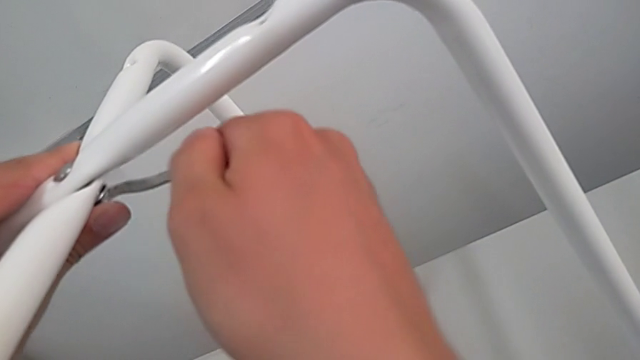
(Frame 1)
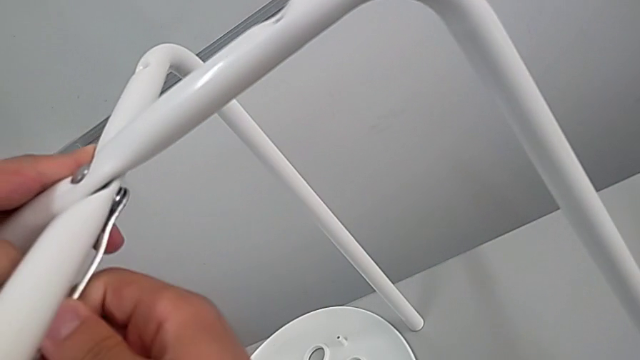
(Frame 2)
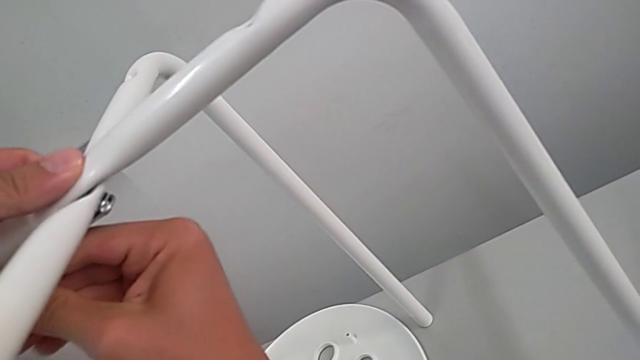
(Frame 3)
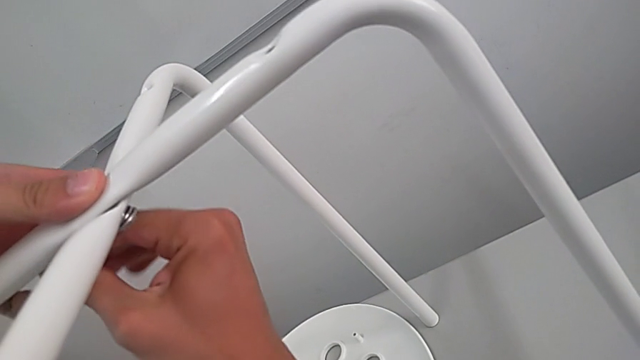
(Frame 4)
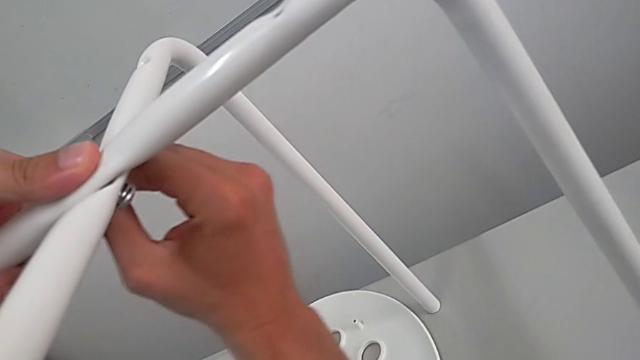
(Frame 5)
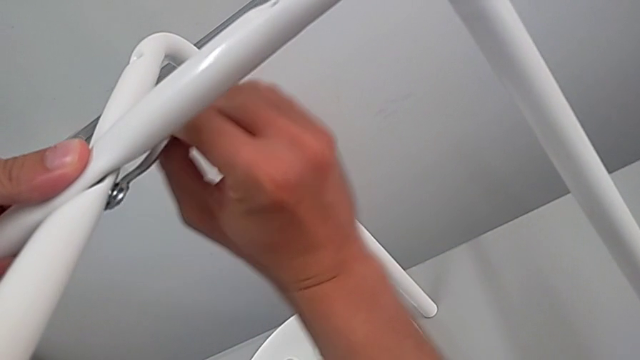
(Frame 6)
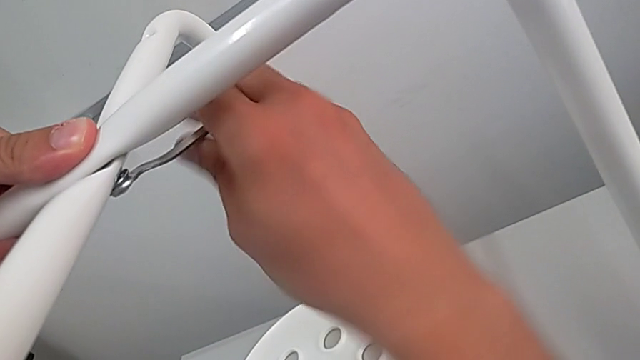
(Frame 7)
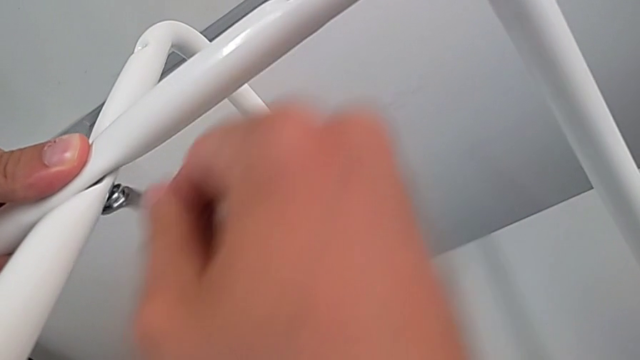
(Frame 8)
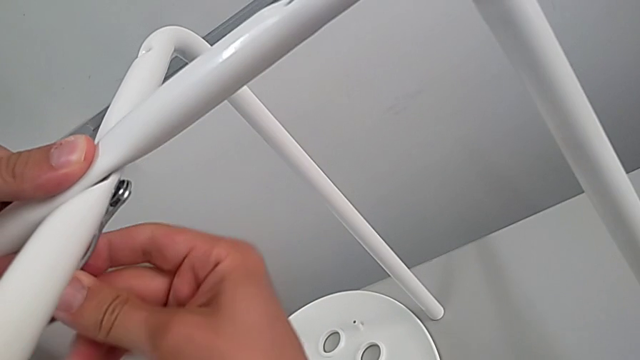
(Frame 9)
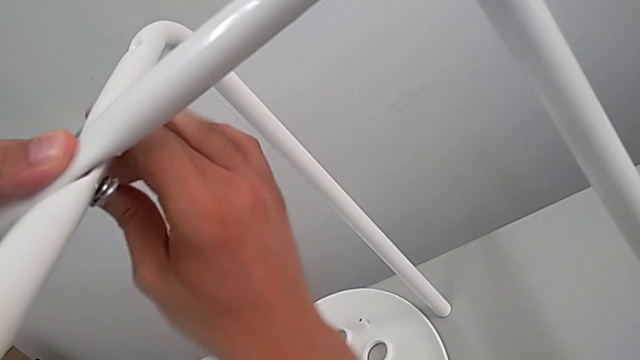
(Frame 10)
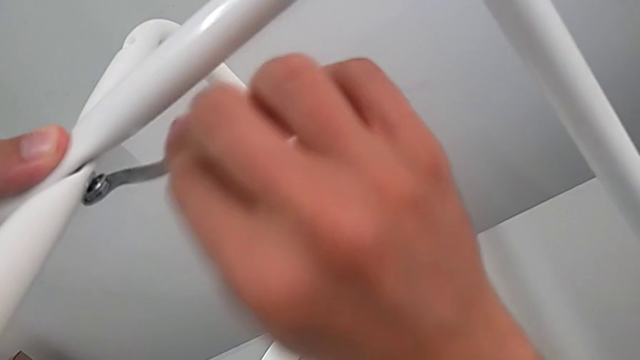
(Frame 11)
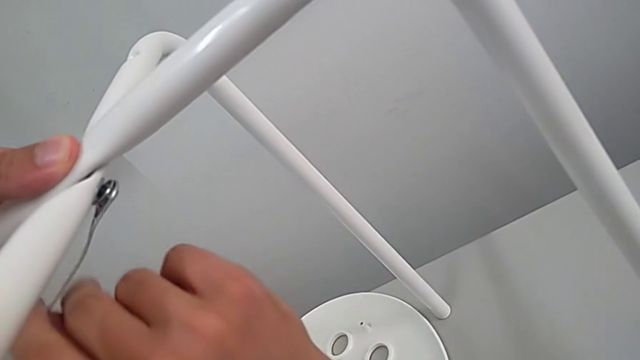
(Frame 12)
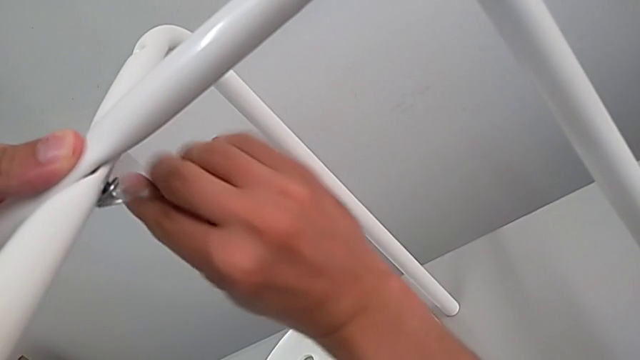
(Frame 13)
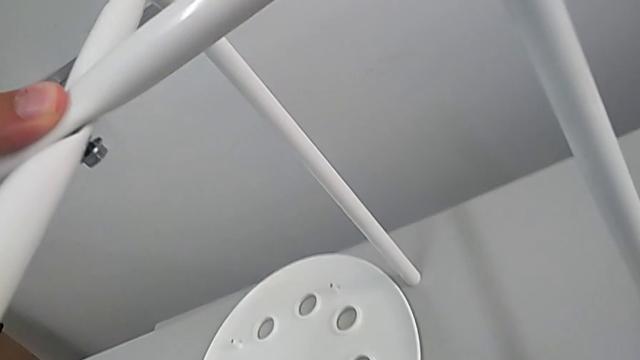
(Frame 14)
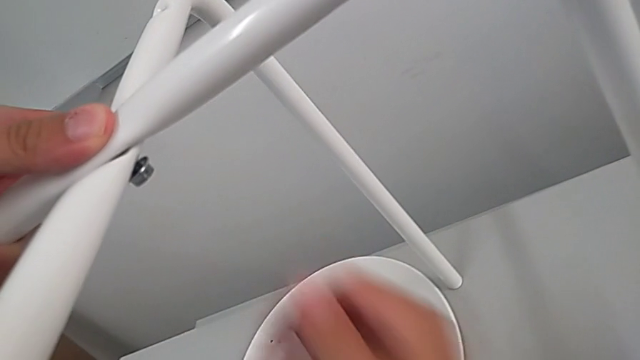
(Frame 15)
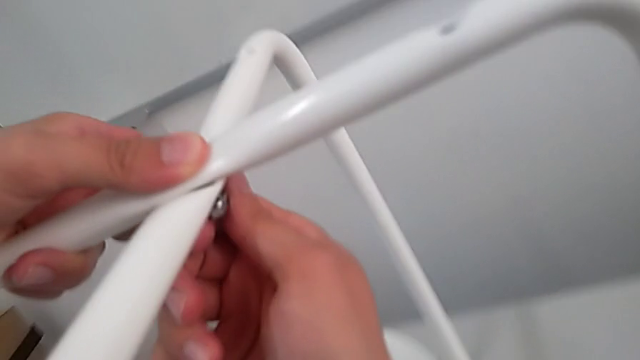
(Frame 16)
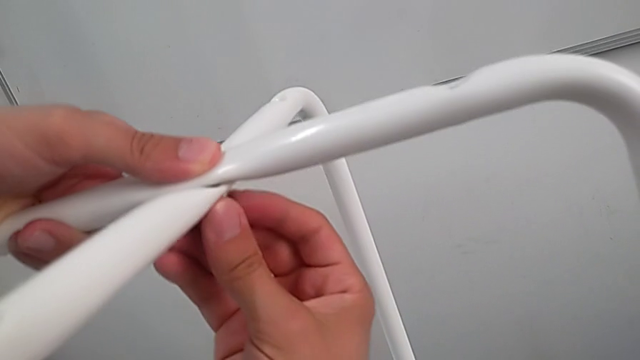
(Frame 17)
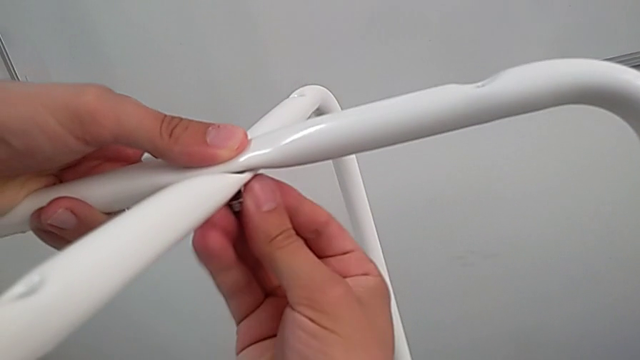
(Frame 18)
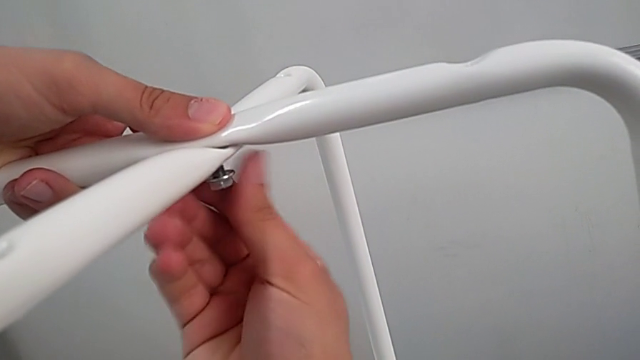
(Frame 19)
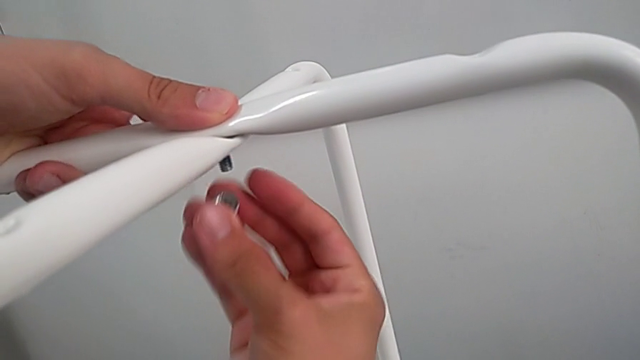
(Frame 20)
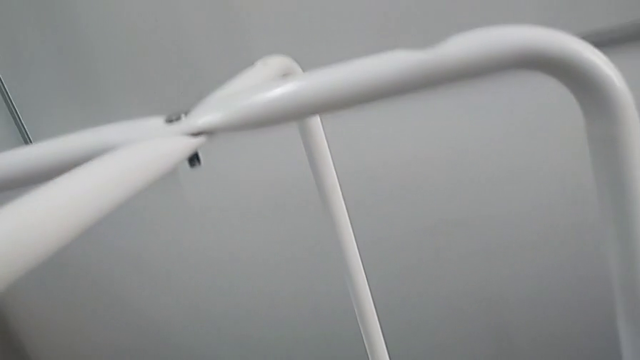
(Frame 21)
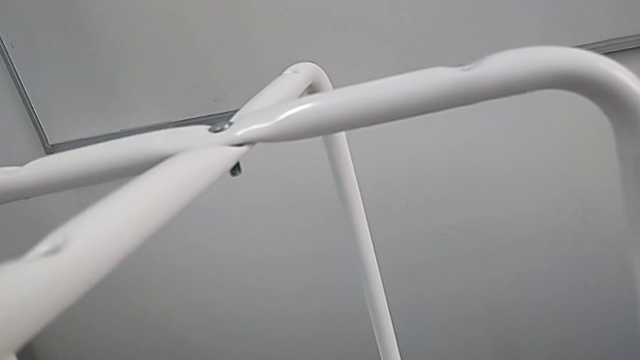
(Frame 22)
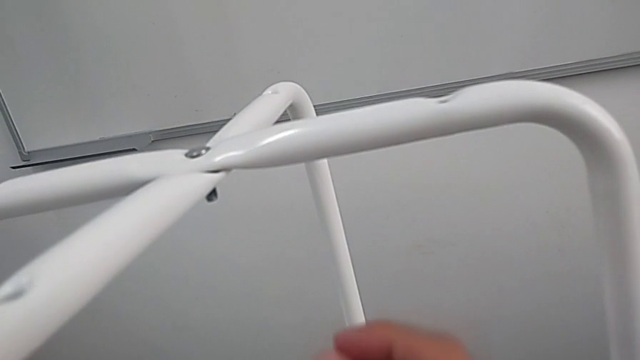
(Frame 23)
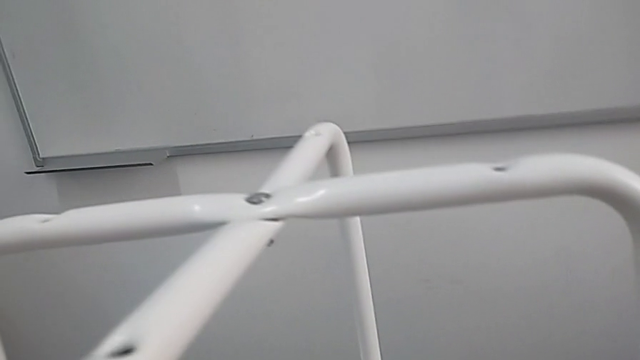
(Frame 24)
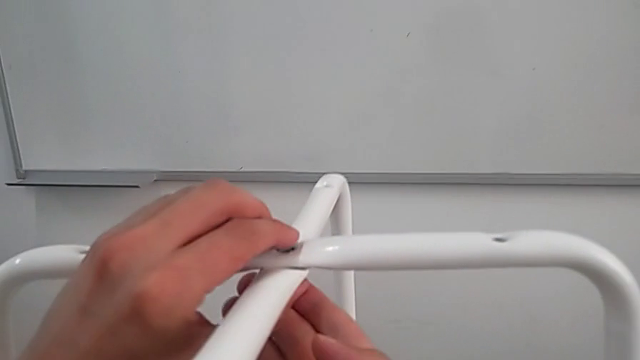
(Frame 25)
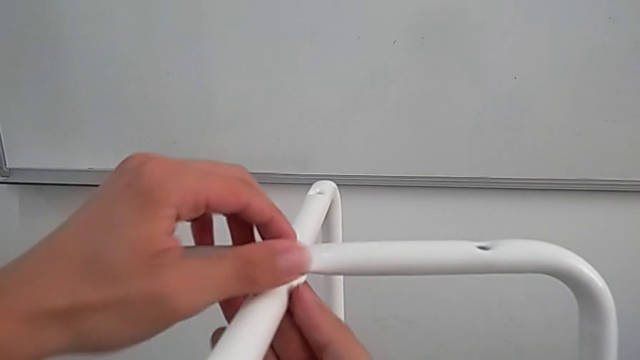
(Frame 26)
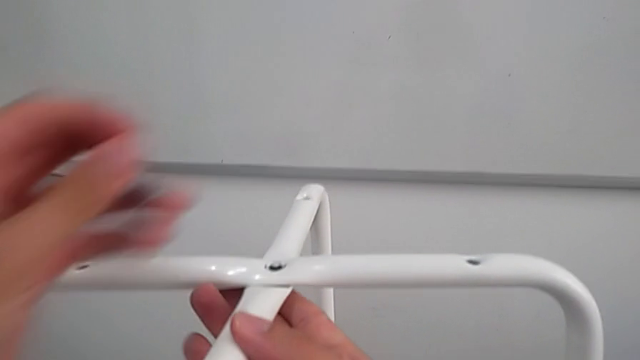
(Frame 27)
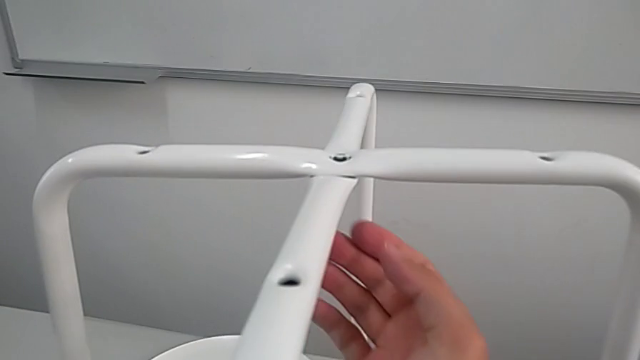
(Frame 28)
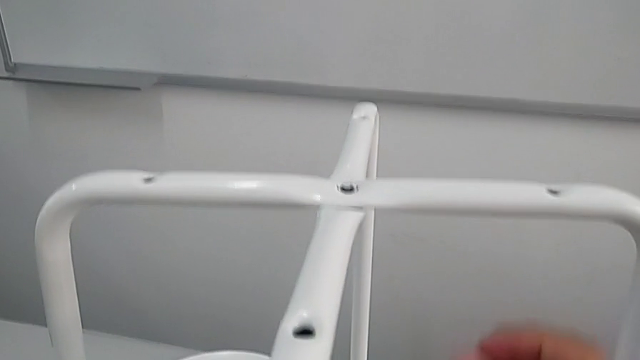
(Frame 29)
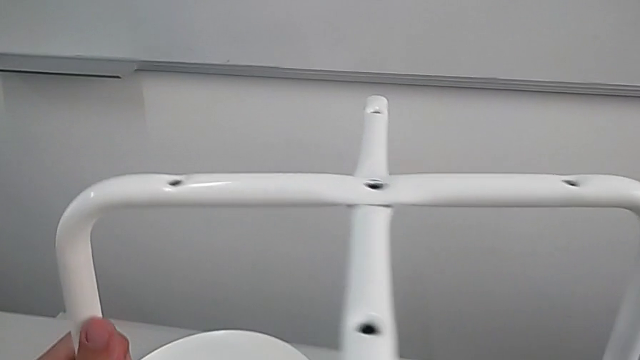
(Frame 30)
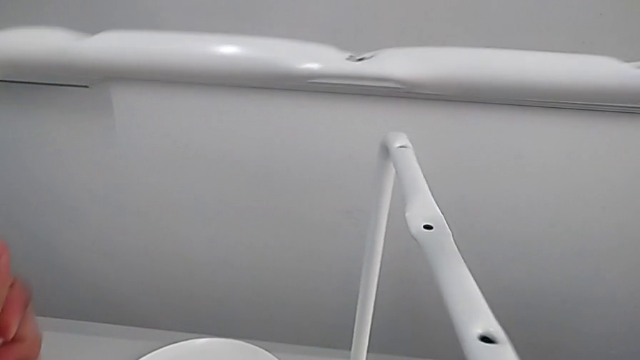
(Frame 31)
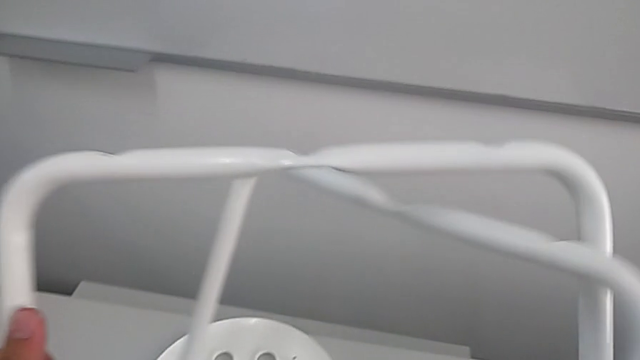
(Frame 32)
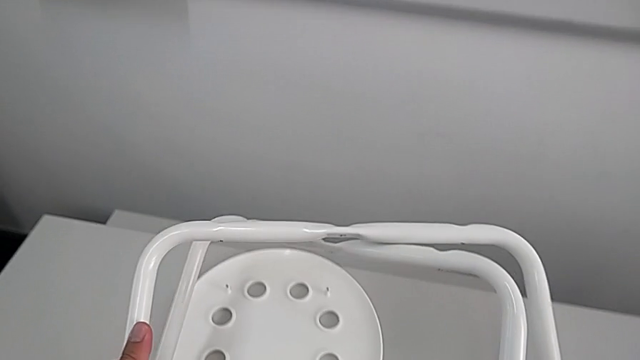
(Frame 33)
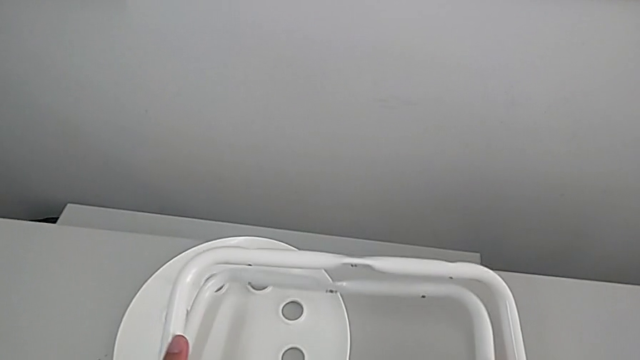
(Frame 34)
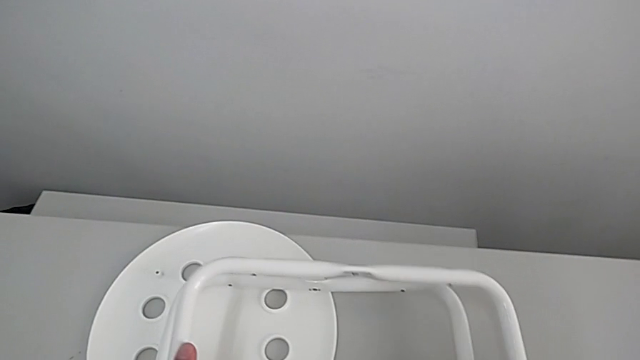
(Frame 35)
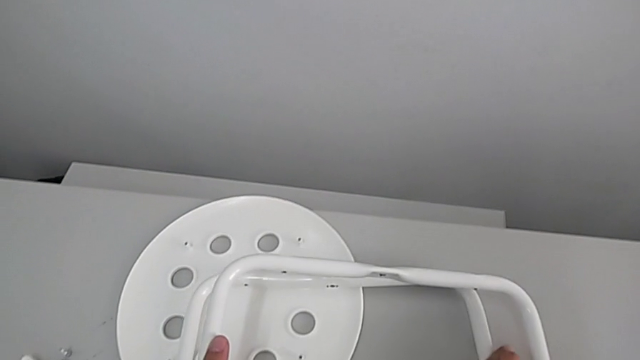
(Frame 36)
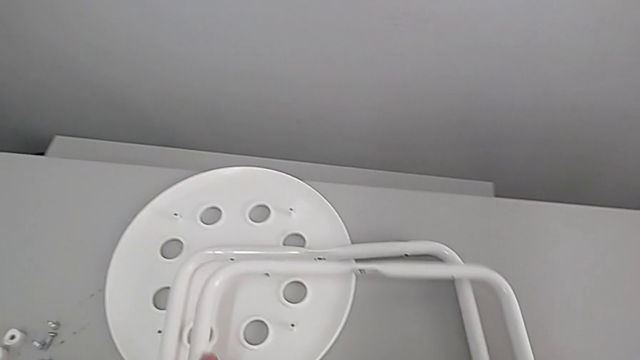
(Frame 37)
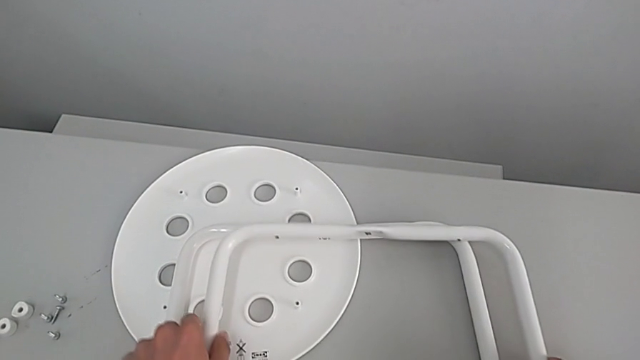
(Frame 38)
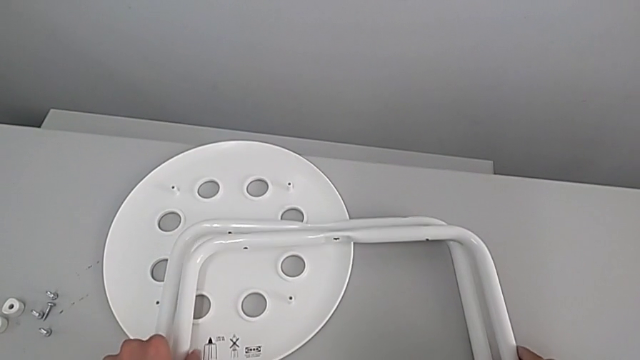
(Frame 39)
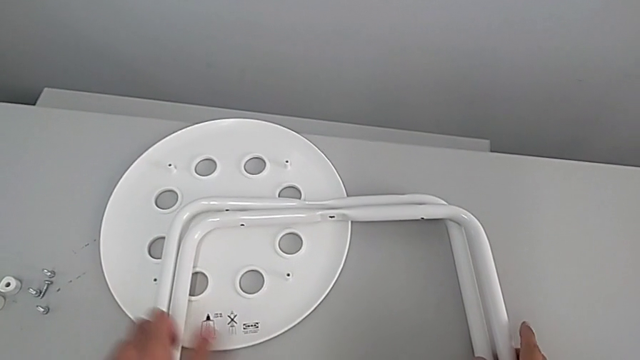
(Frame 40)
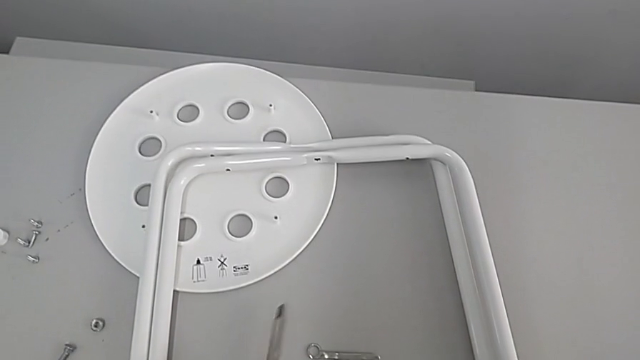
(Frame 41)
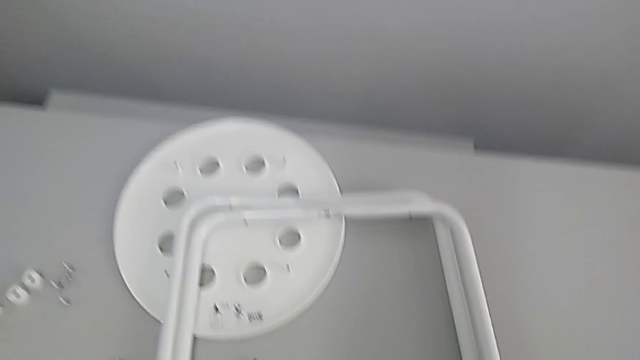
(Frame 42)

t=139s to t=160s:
The camera wearer is disassembling legs. They unscrew the hex nut, withdraw the hexagonal wrench, unscrew the hex nut, place it, disassemble it, grab the bolt, disassemble it, rotate the leg, approach it and place it.
